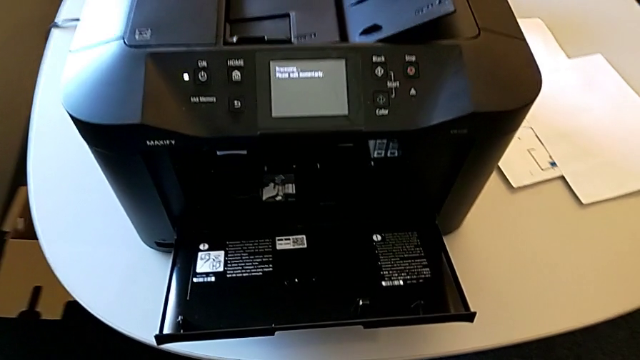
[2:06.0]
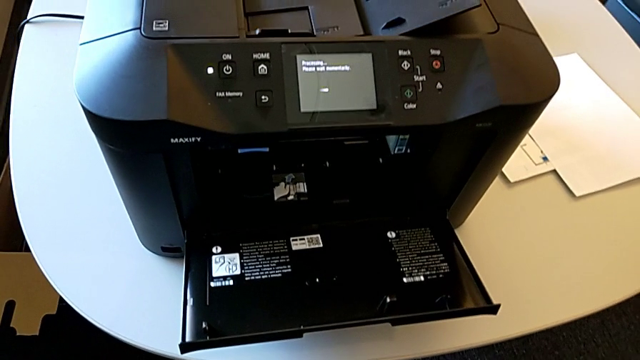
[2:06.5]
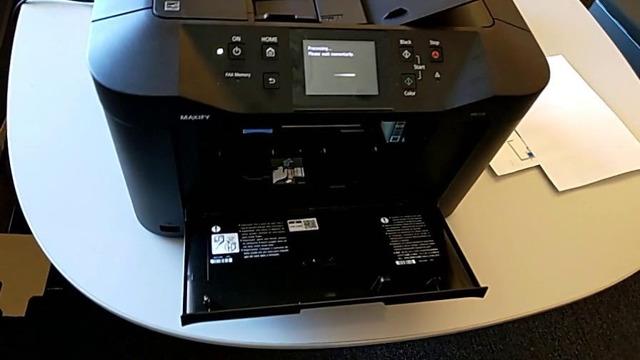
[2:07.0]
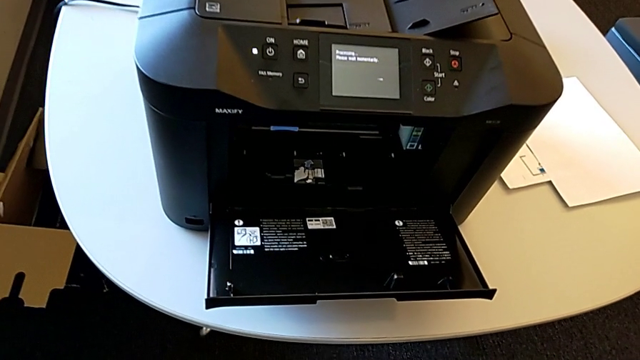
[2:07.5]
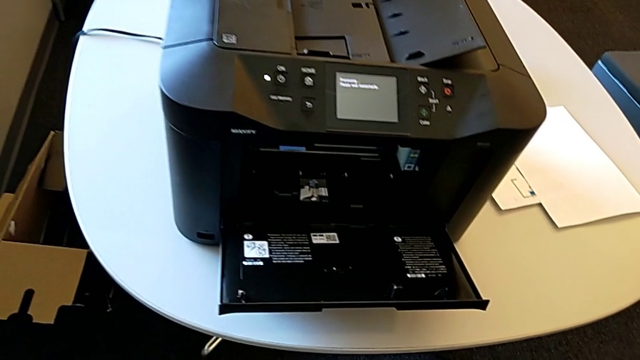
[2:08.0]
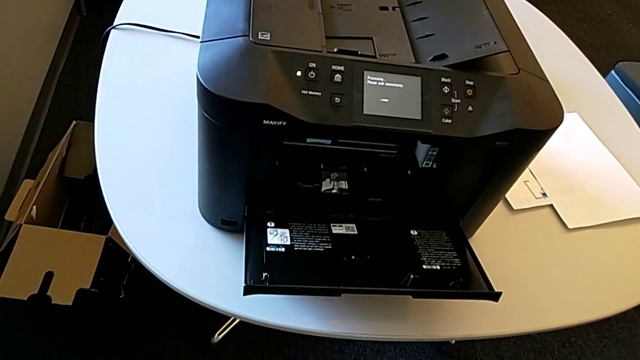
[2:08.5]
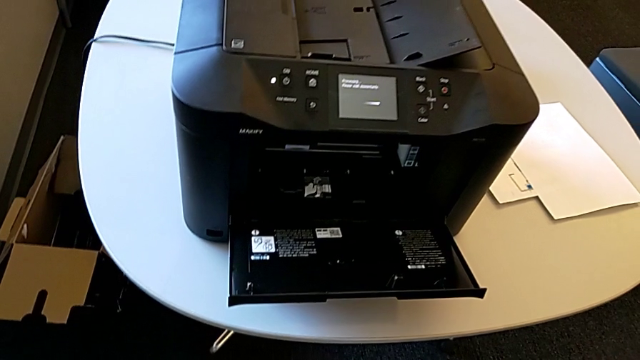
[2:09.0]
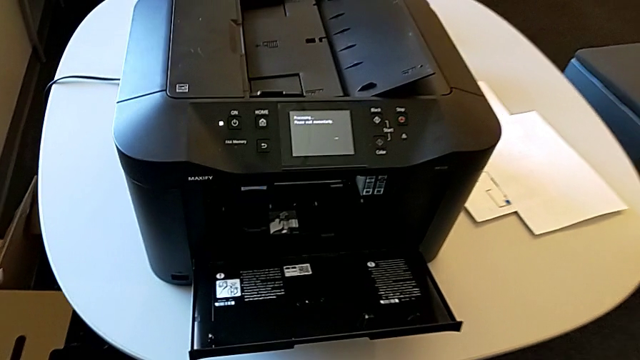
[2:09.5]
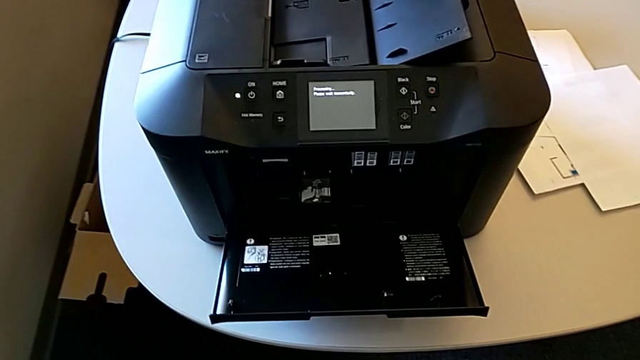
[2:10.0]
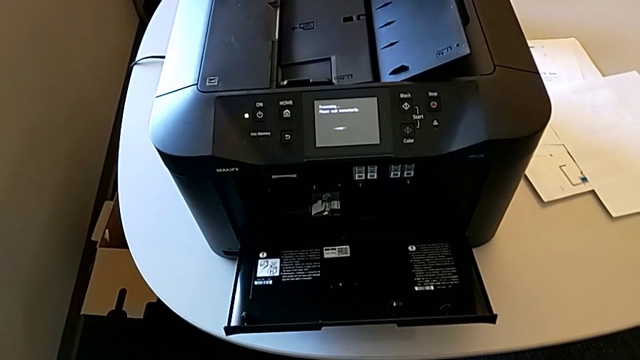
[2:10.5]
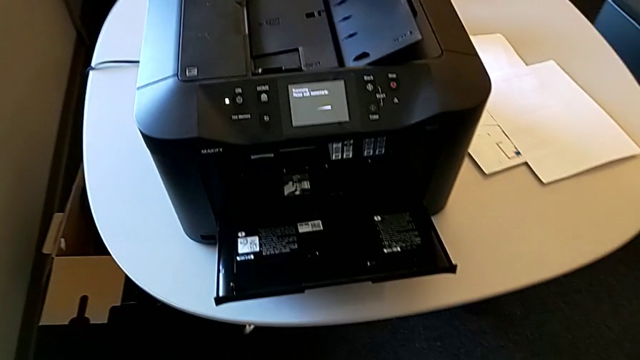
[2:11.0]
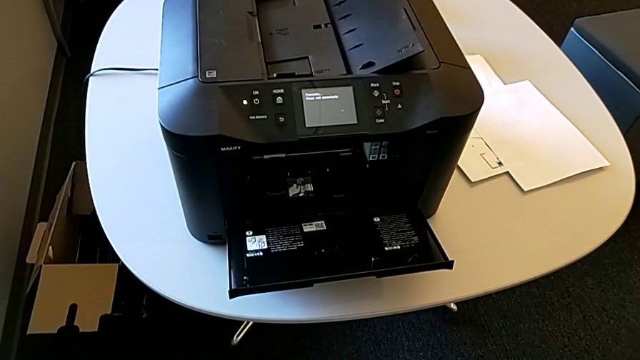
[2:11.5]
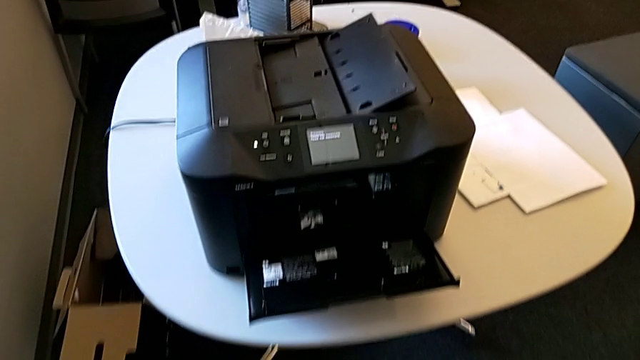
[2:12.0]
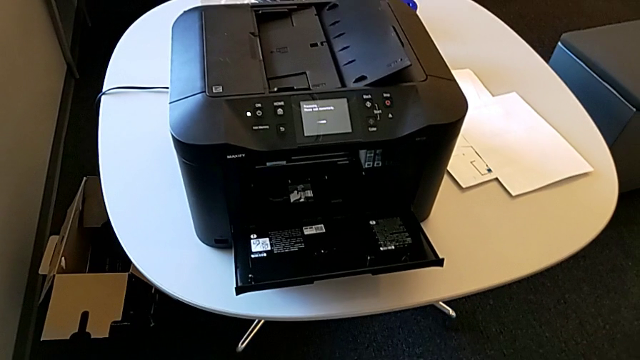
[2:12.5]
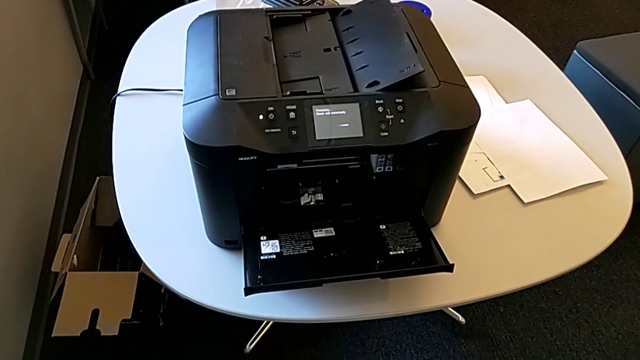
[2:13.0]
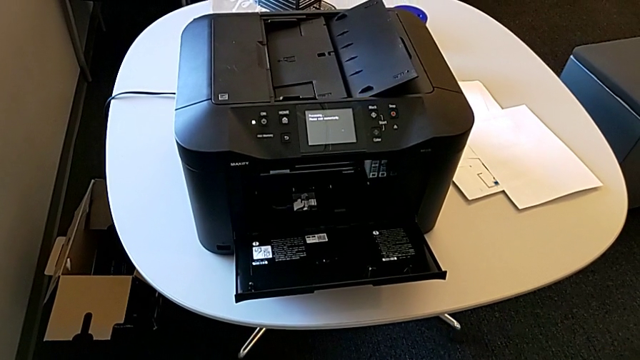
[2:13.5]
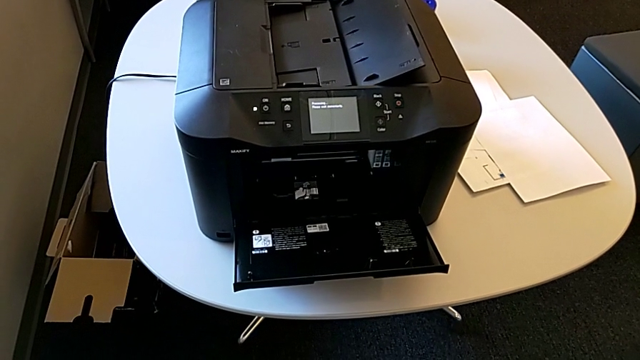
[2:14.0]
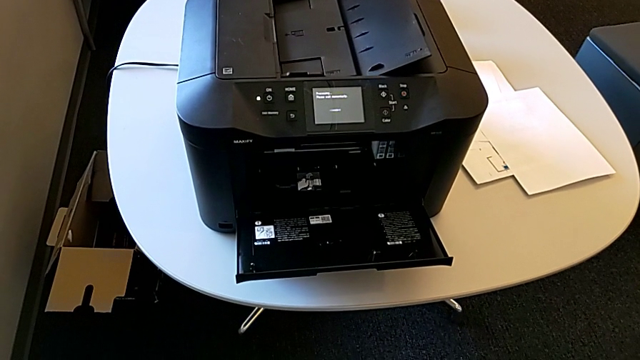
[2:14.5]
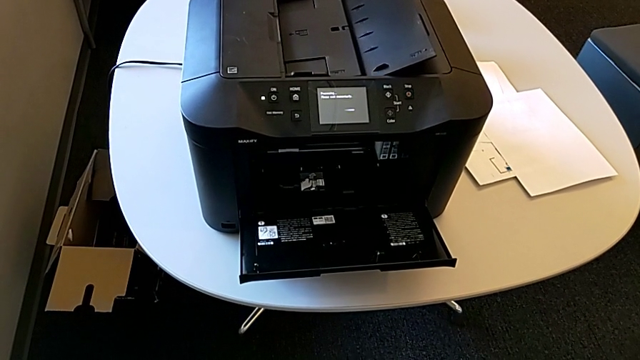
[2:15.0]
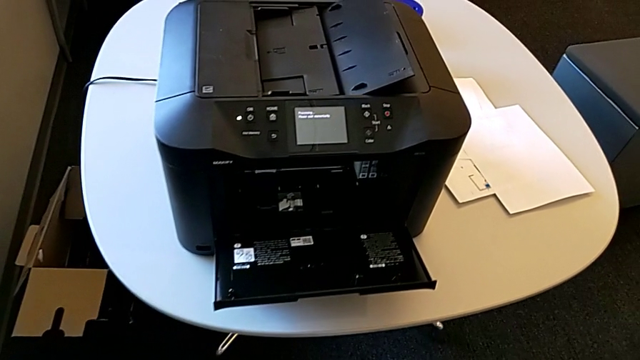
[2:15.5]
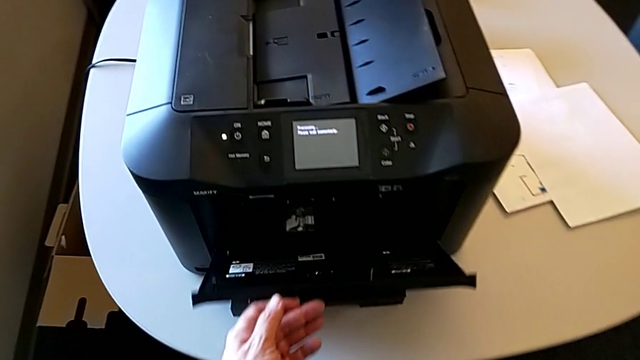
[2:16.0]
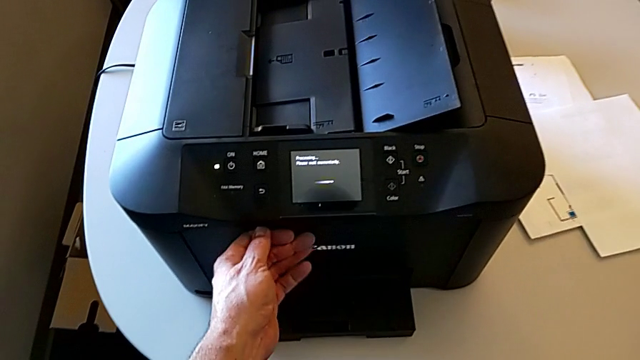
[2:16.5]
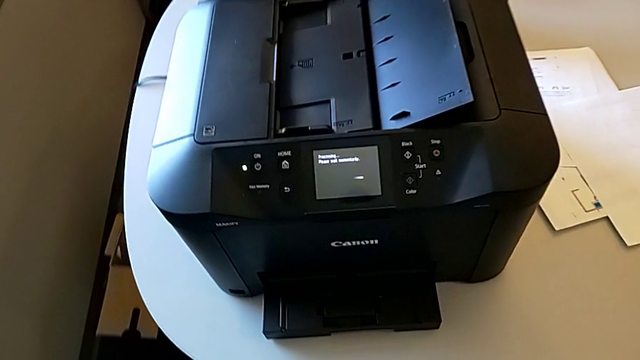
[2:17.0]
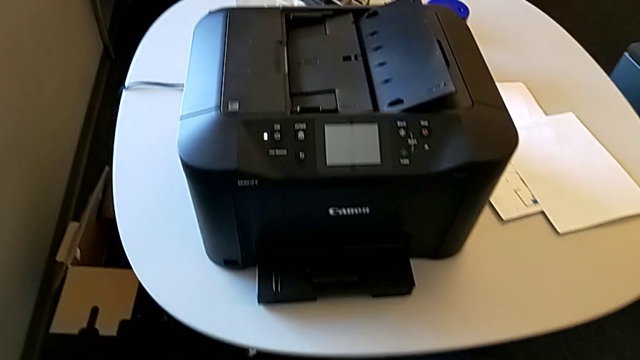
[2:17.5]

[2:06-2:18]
The camera wearer is inspecting the gate of the printer. They close the cartridge gate.

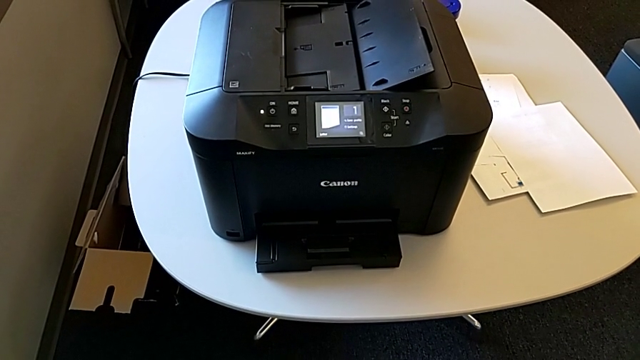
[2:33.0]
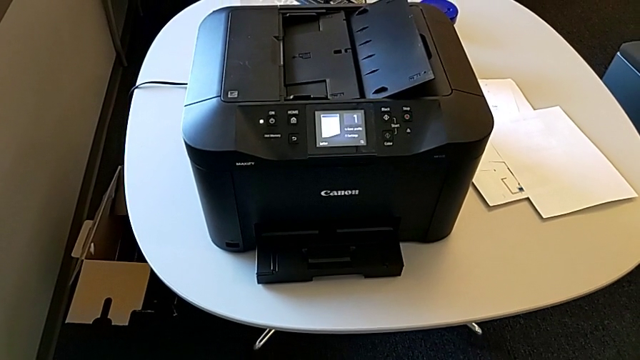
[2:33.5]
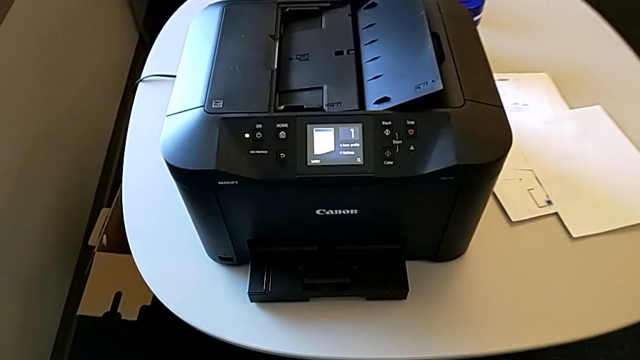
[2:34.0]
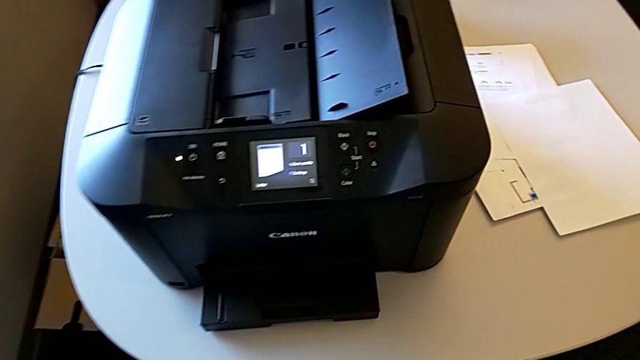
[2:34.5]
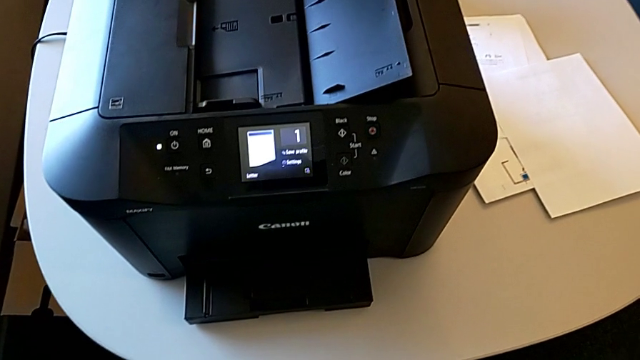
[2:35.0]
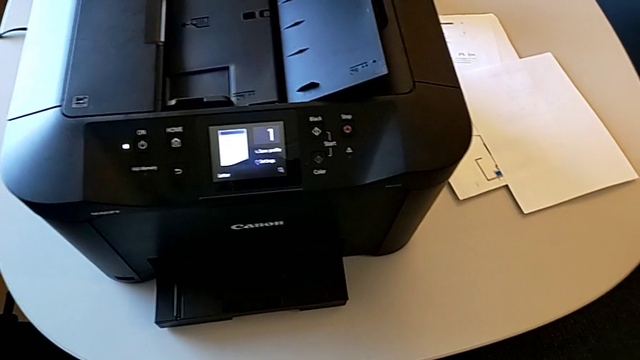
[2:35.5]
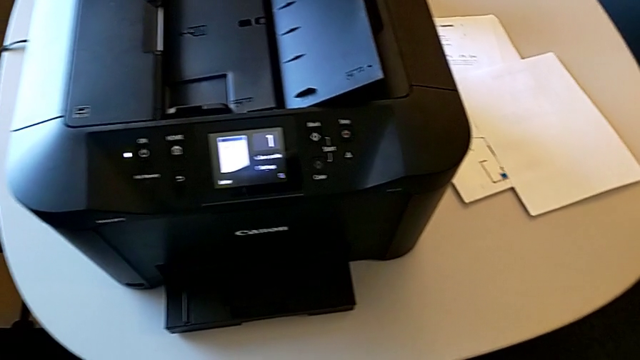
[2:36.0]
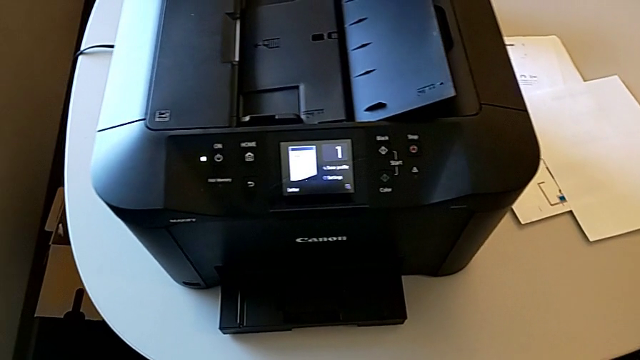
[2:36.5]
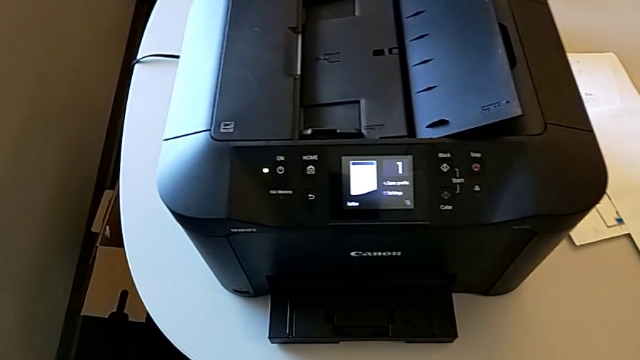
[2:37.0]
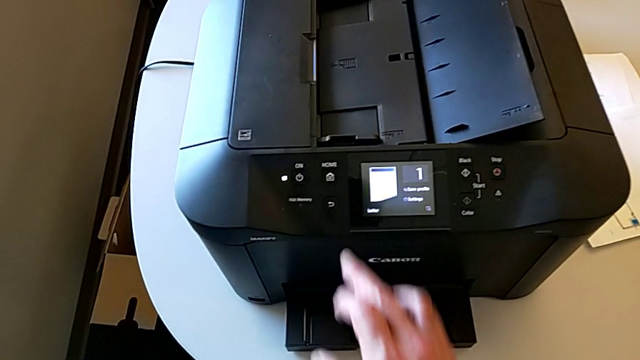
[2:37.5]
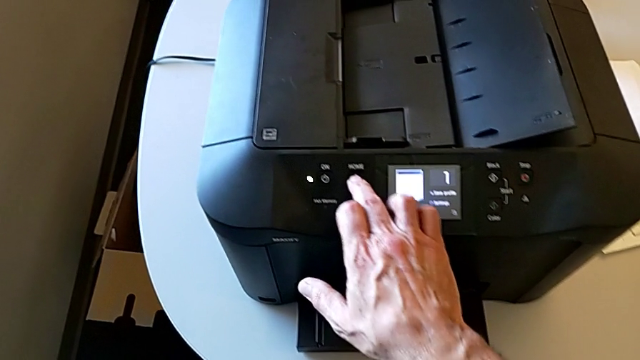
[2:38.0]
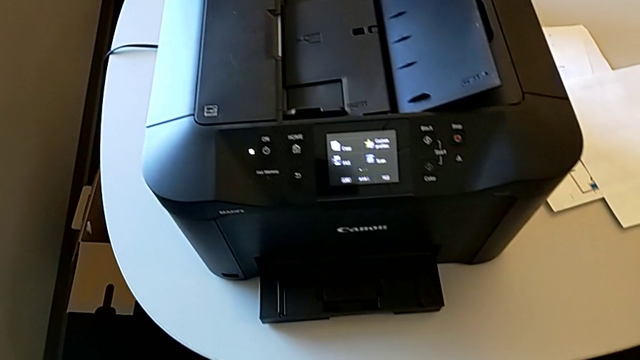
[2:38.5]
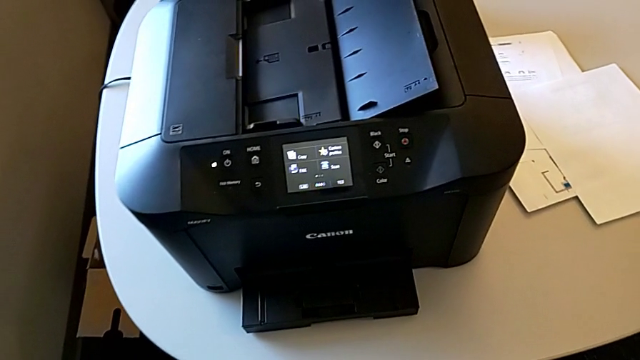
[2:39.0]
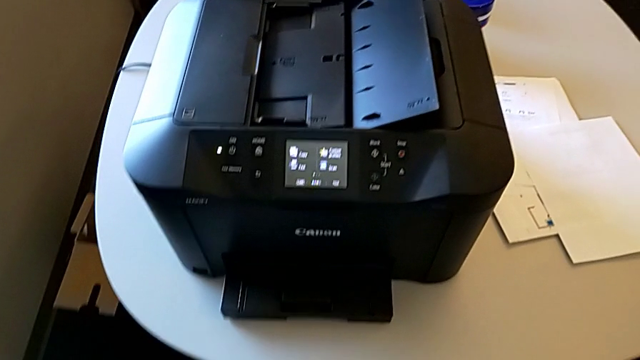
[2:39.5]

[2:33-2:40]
The camera wearer resets the printer. They press the button.
